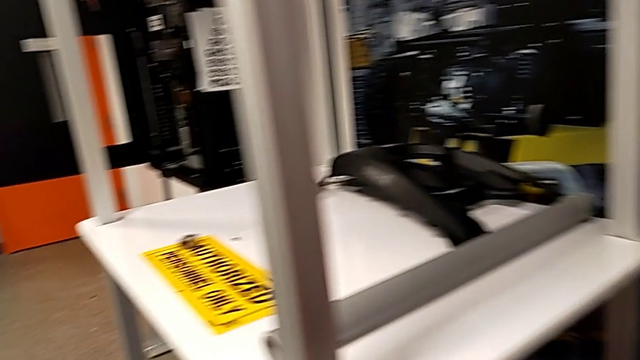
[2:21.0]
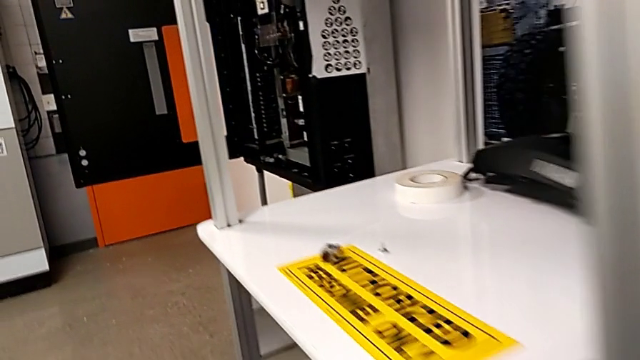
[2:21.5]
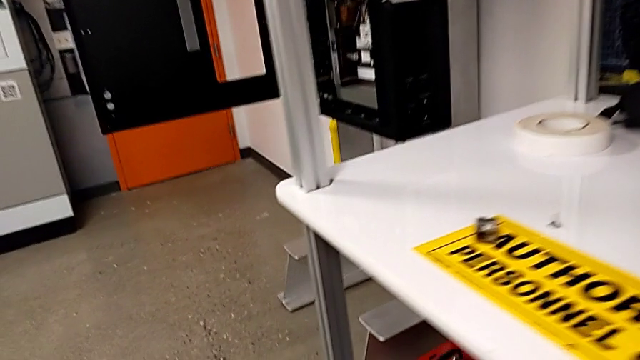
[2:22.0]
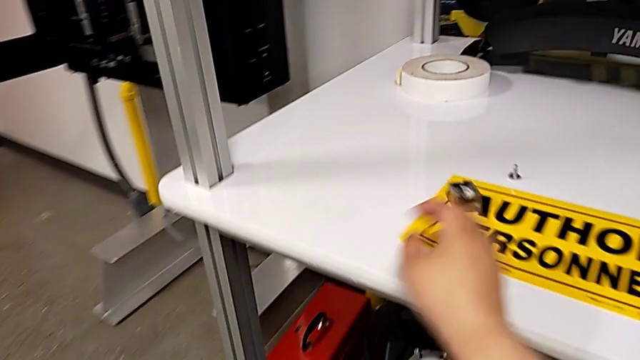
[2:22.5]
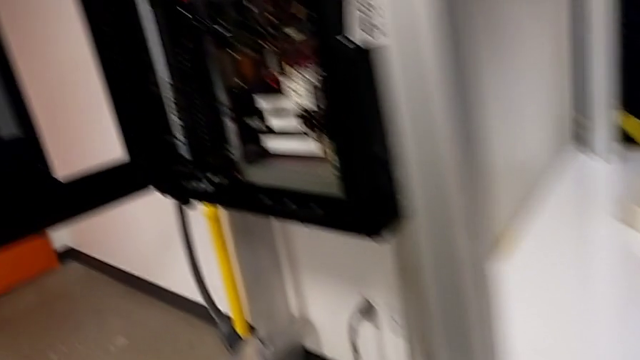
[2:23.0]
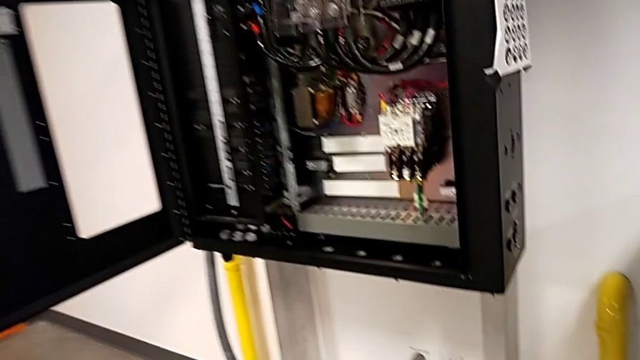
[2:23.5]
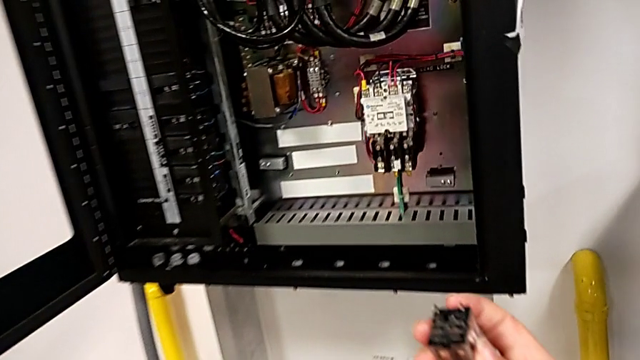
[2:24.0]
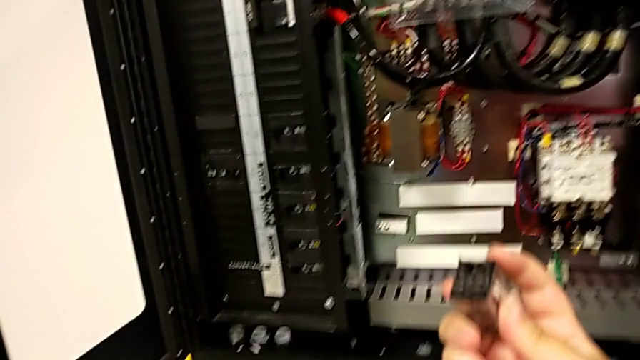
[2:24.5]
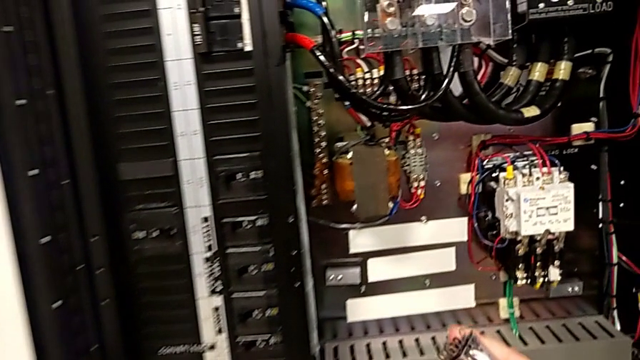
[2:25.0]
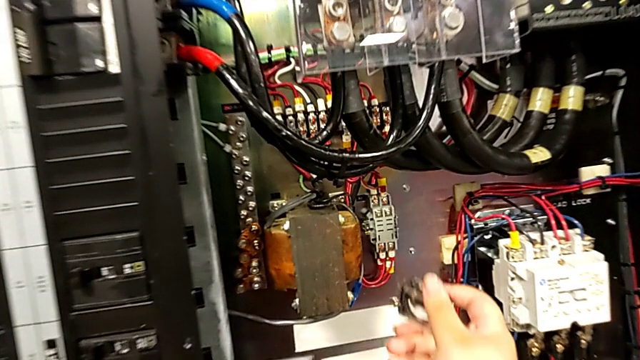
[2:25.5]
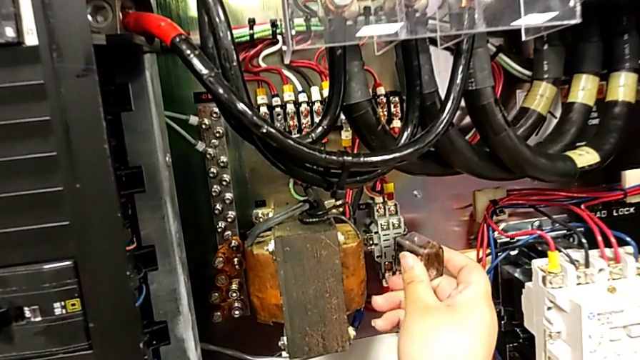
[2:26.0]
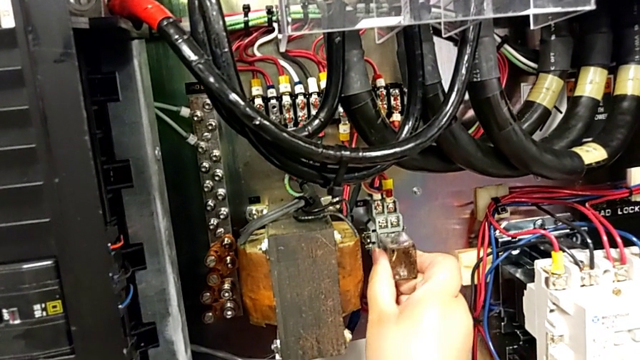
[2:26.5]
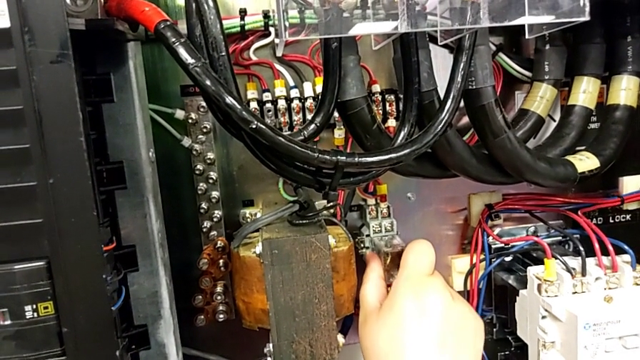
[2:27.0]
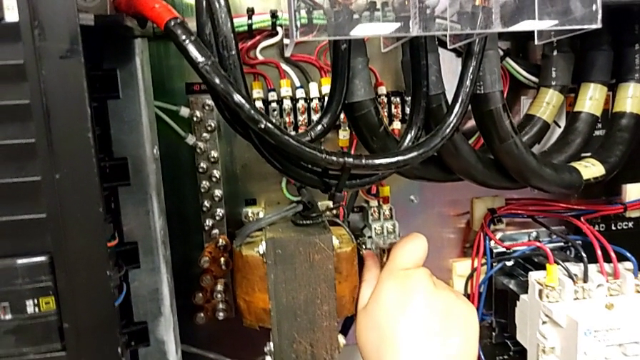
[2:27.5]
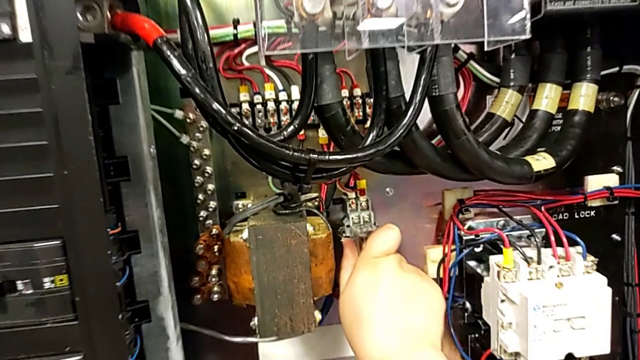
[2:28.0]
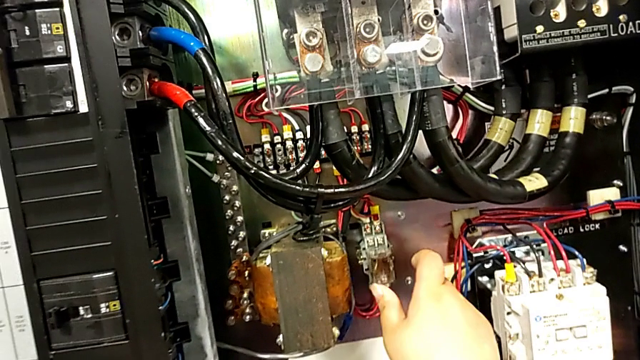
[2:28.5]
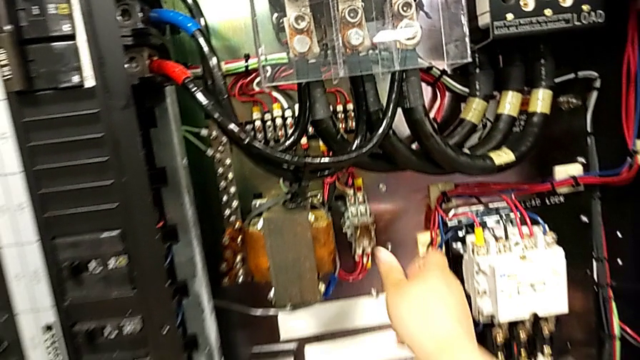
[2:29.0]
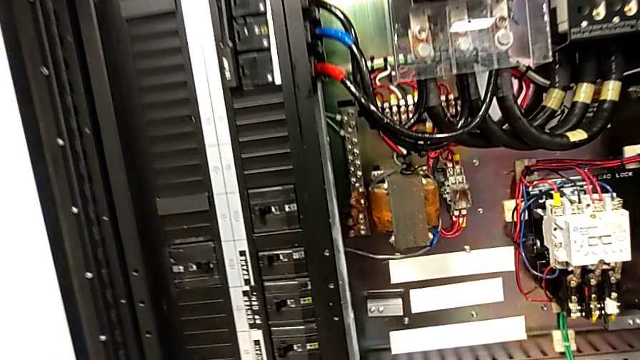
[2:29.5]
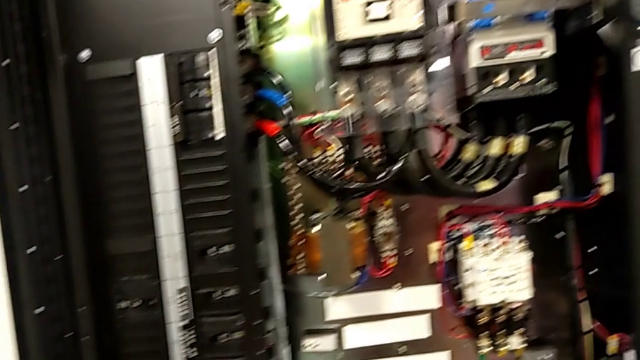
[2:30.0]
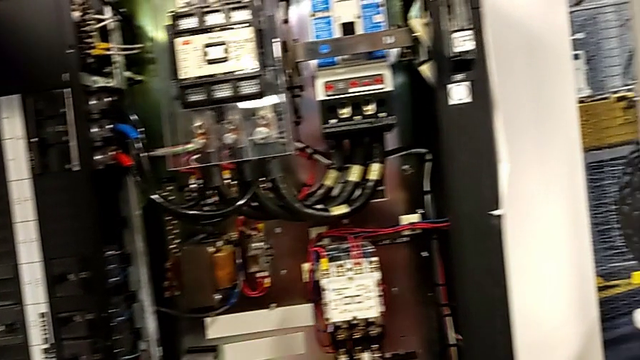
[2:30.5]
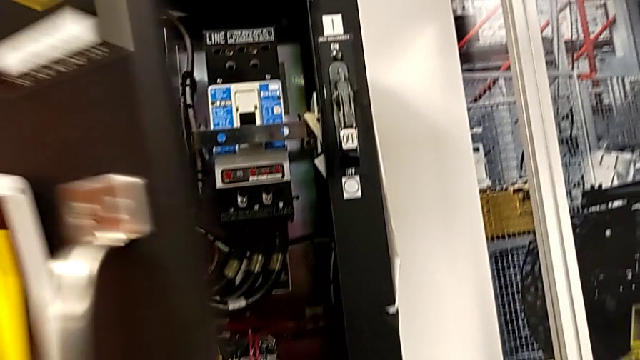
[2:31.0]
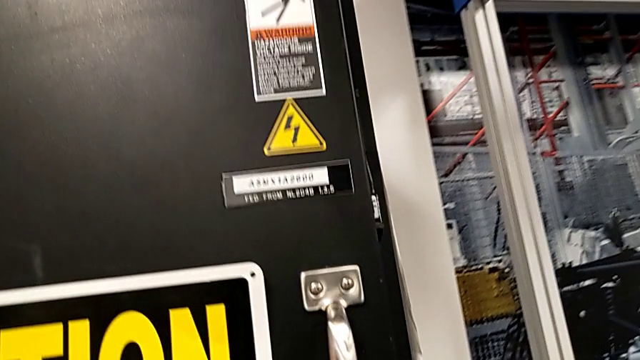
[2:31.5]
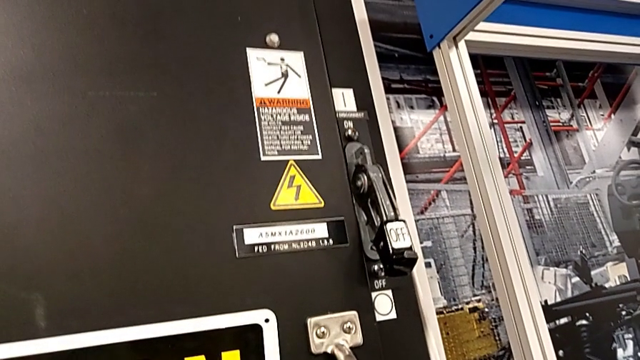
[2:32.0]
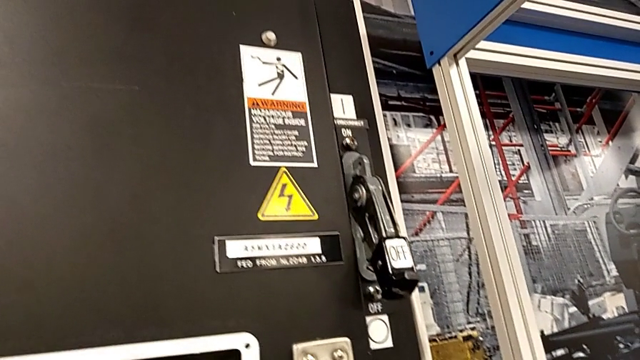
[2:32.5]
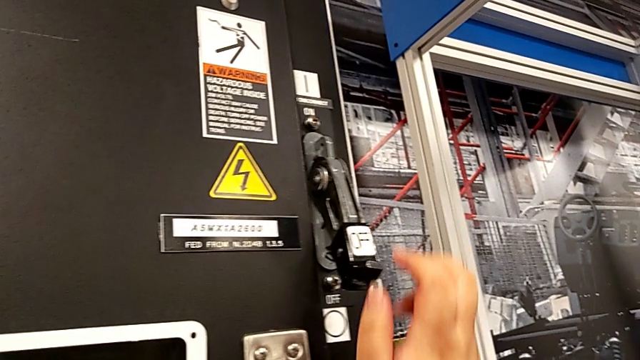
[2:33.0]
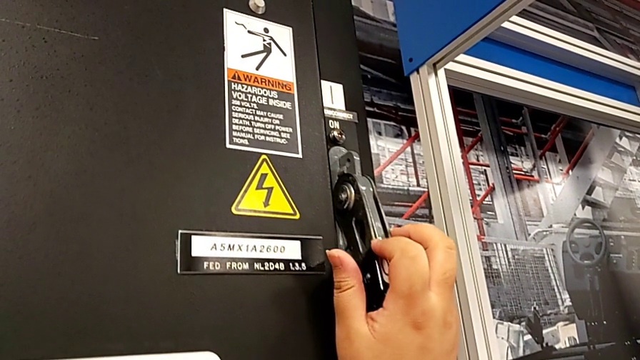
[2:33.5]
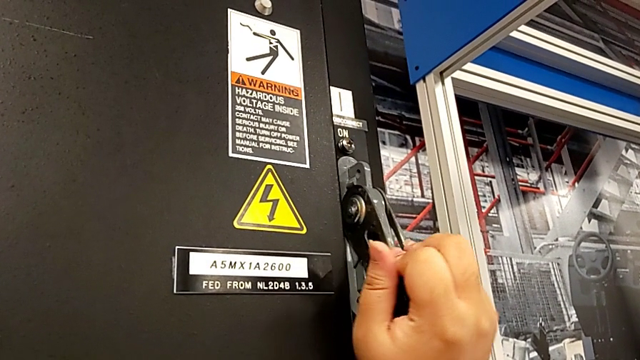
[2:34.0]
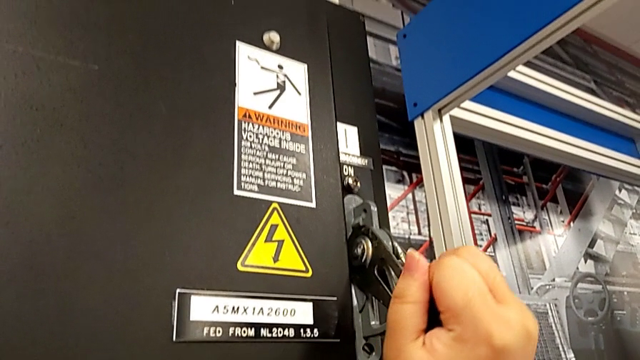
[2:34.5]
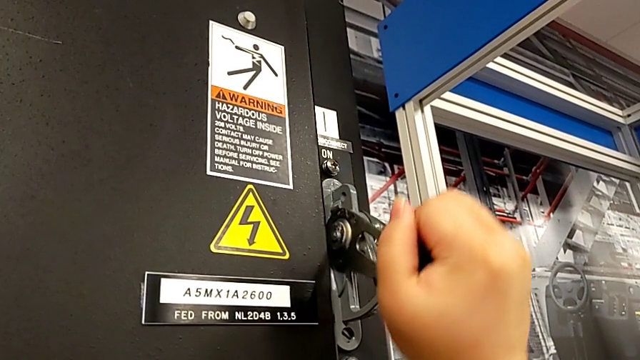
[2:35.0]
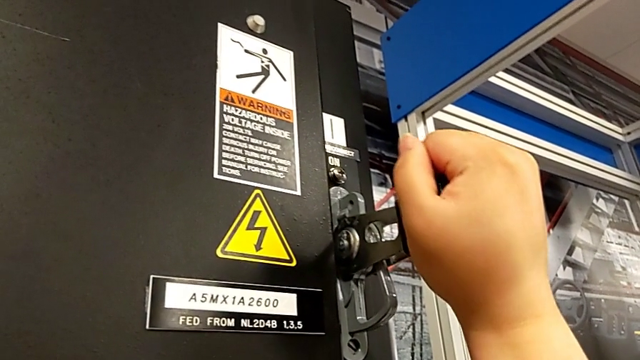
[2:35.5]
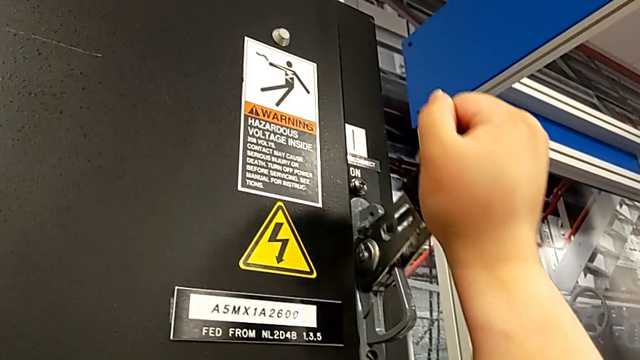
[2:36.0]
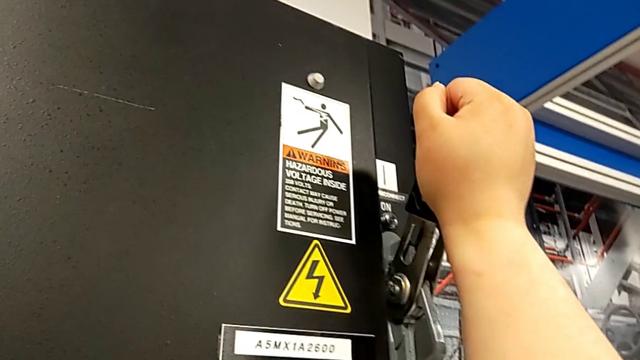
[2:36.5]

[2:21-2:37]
The camera wearer turns on the circuit breaker. They grab the circuit breaker, assemble it, push it, close the front panel door, grab the lever and pull it.
